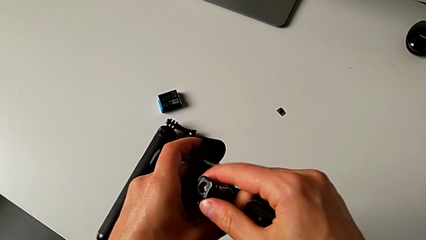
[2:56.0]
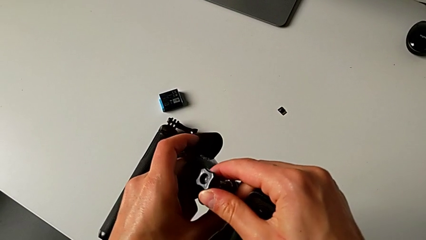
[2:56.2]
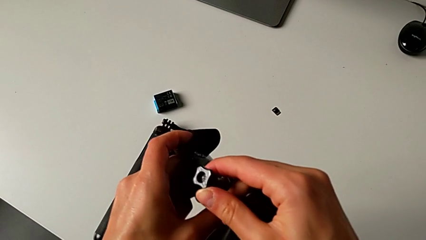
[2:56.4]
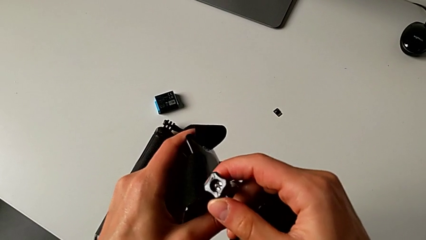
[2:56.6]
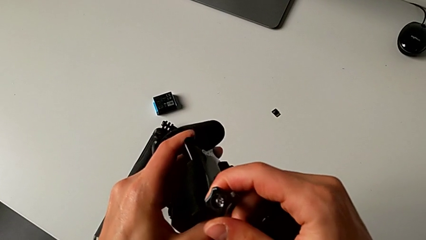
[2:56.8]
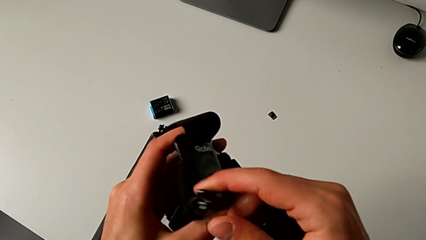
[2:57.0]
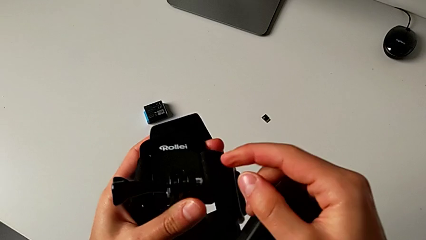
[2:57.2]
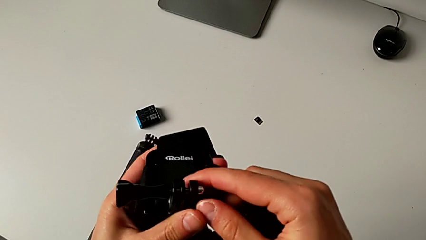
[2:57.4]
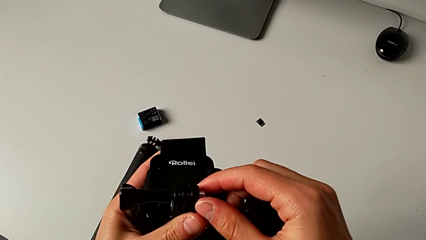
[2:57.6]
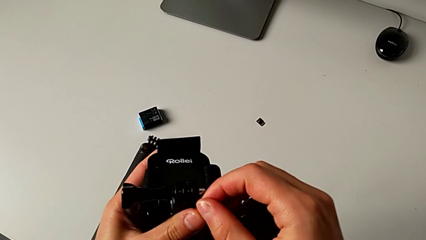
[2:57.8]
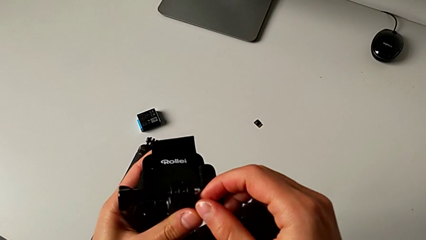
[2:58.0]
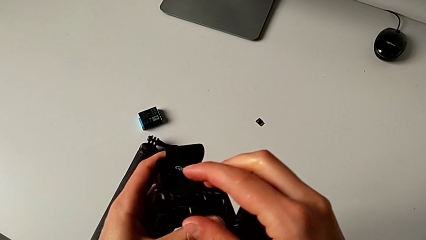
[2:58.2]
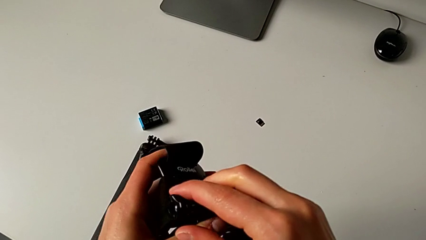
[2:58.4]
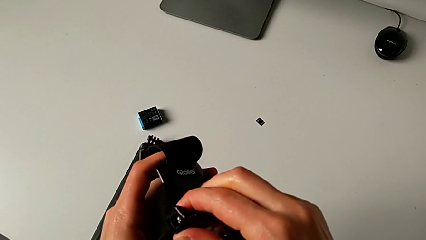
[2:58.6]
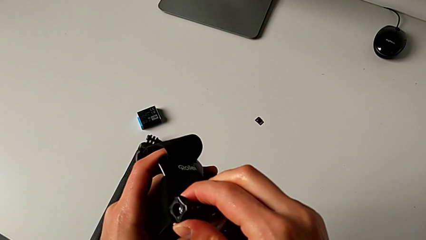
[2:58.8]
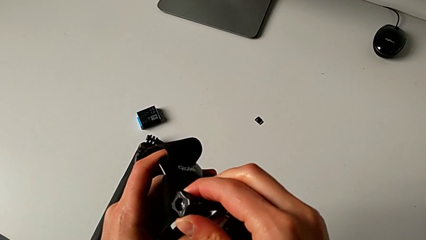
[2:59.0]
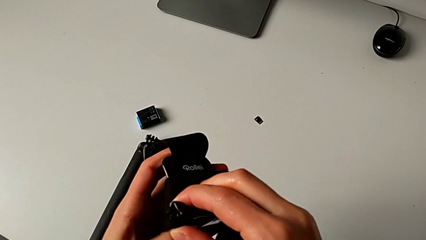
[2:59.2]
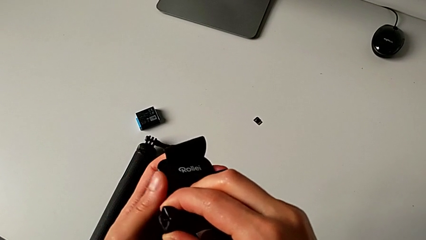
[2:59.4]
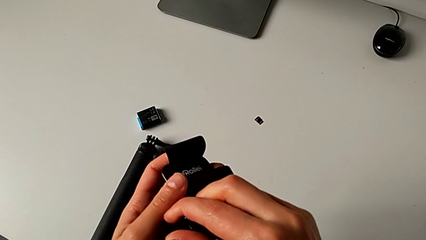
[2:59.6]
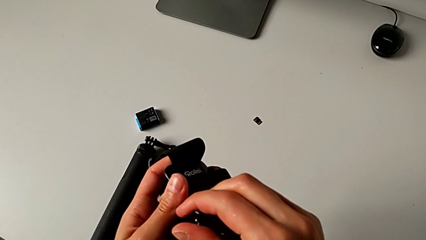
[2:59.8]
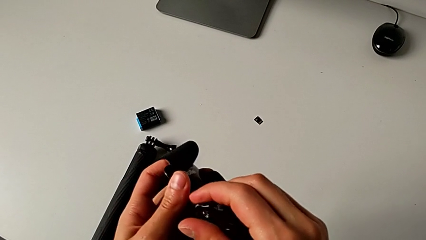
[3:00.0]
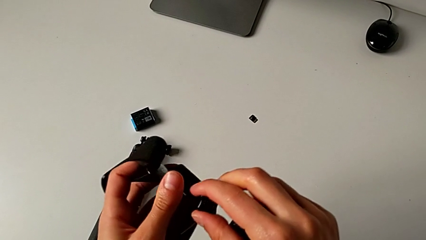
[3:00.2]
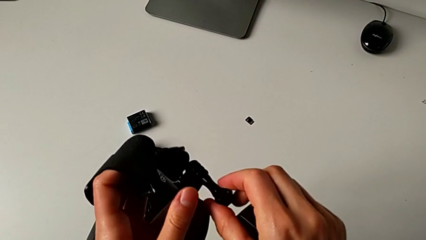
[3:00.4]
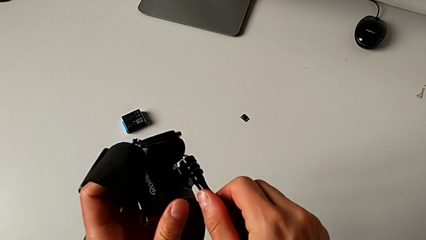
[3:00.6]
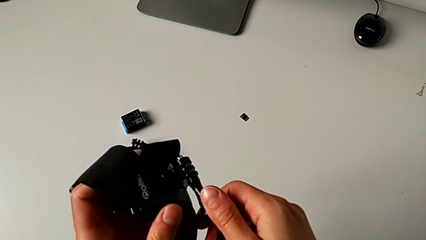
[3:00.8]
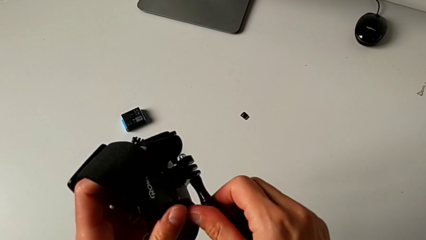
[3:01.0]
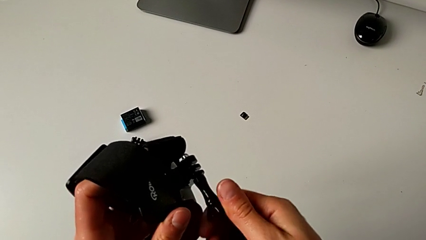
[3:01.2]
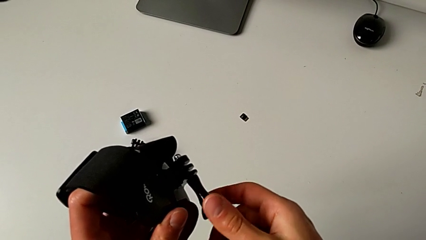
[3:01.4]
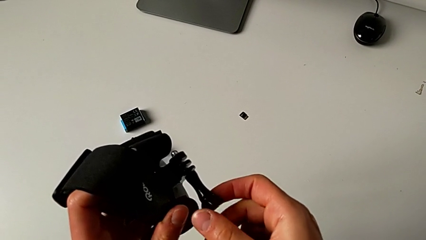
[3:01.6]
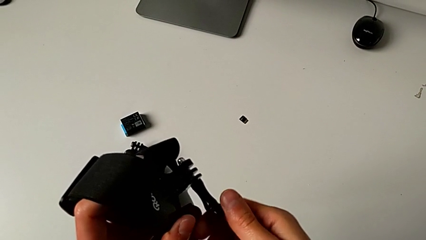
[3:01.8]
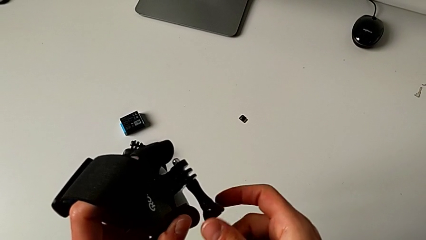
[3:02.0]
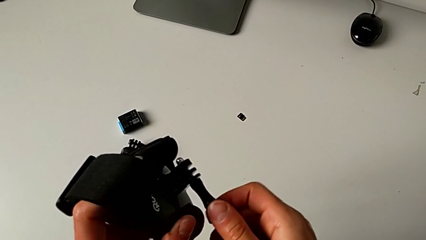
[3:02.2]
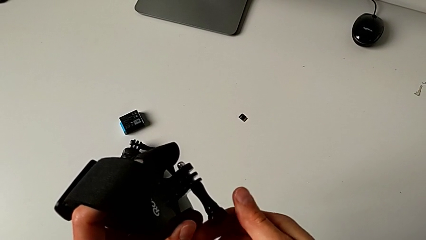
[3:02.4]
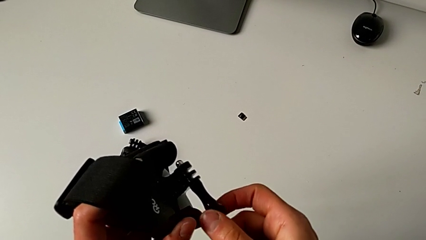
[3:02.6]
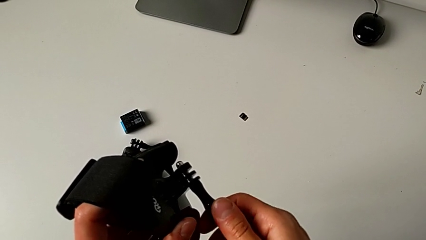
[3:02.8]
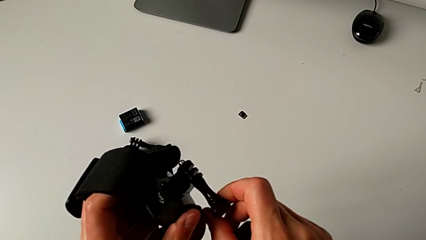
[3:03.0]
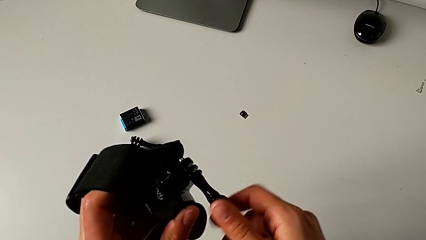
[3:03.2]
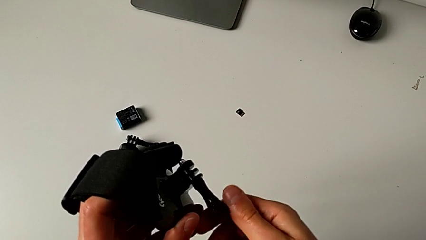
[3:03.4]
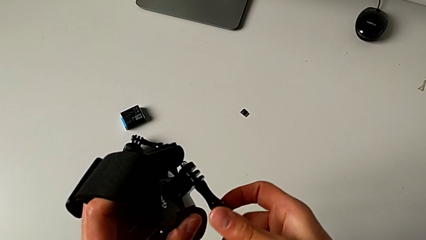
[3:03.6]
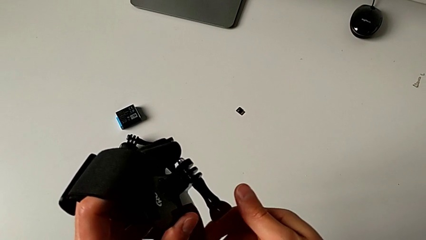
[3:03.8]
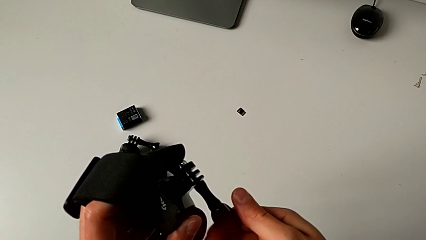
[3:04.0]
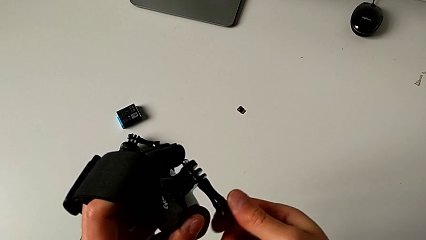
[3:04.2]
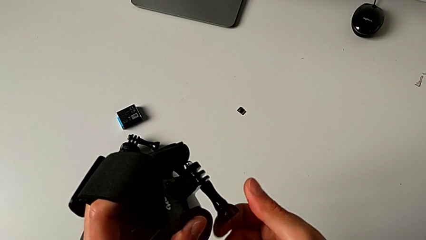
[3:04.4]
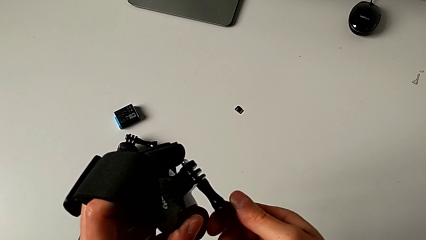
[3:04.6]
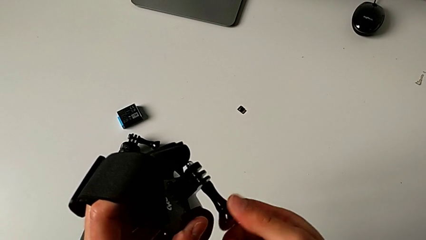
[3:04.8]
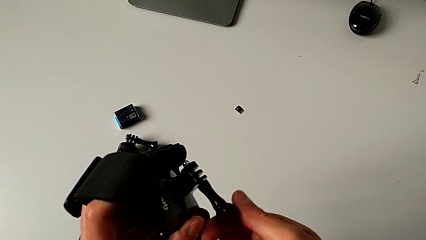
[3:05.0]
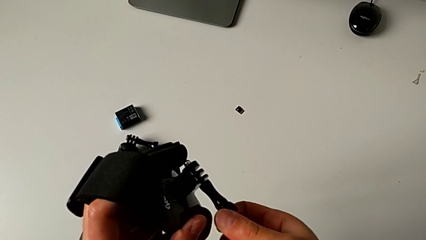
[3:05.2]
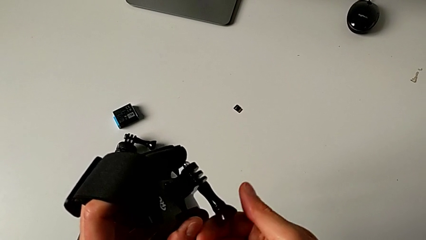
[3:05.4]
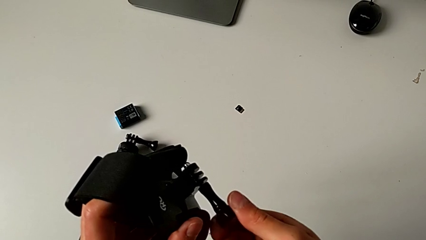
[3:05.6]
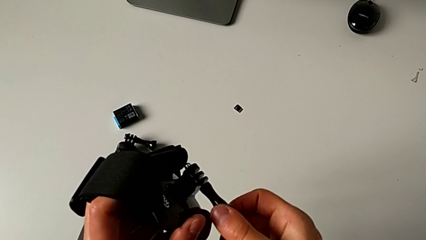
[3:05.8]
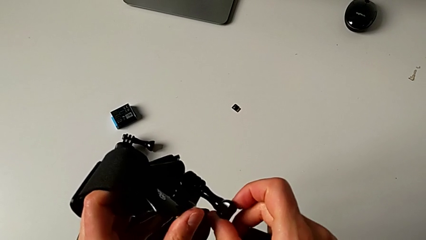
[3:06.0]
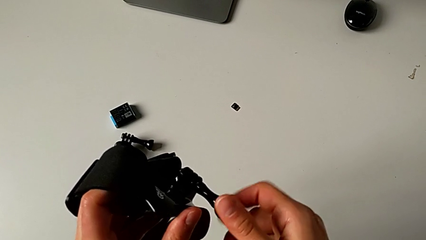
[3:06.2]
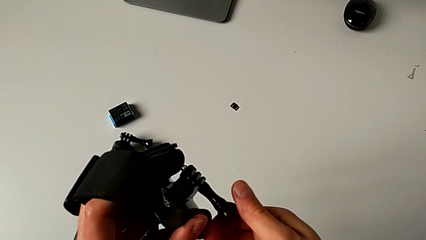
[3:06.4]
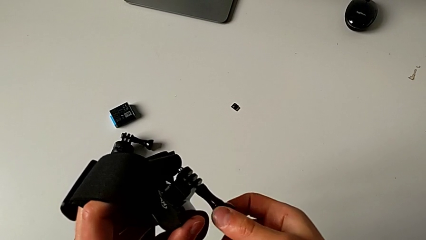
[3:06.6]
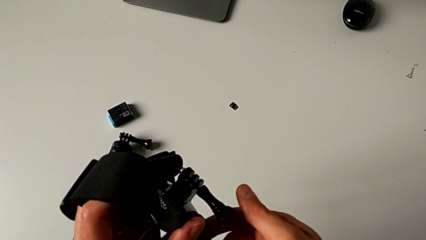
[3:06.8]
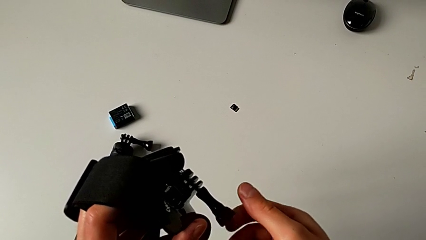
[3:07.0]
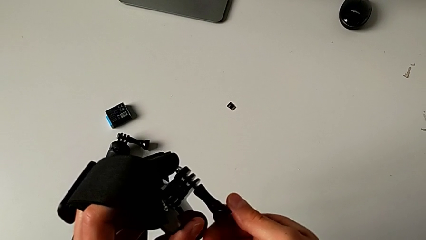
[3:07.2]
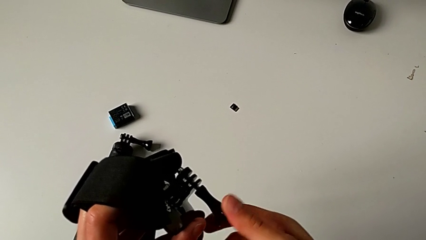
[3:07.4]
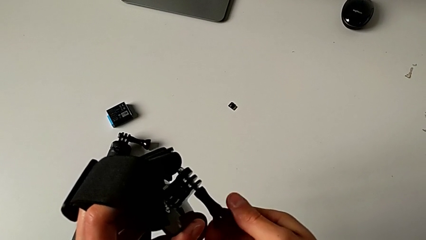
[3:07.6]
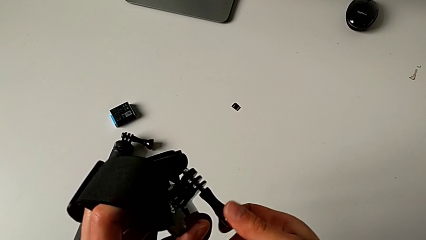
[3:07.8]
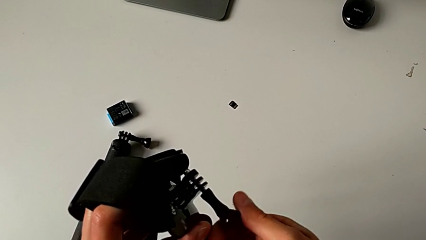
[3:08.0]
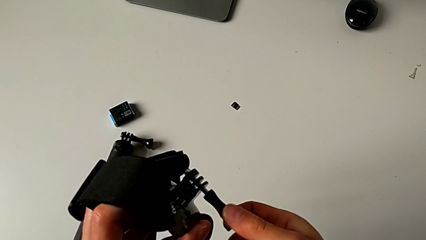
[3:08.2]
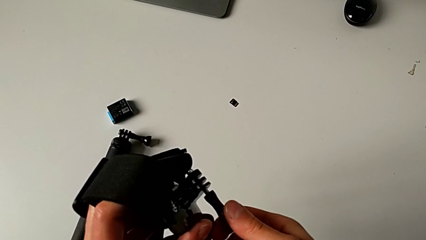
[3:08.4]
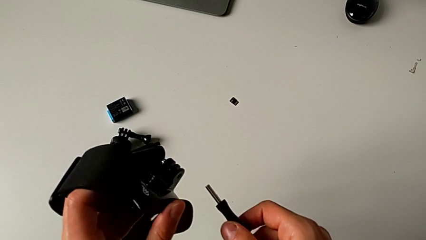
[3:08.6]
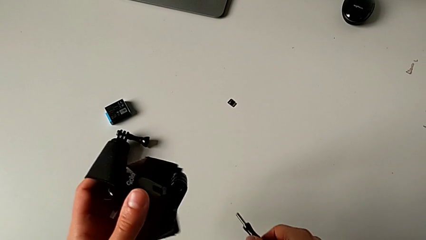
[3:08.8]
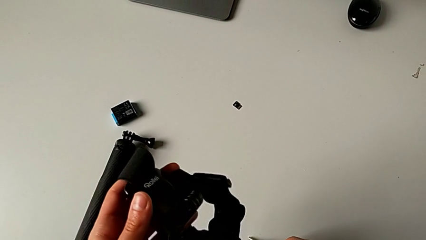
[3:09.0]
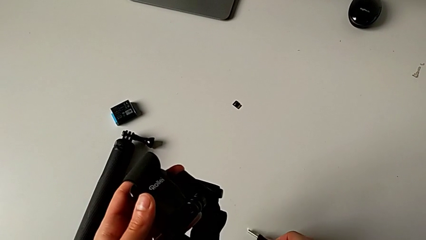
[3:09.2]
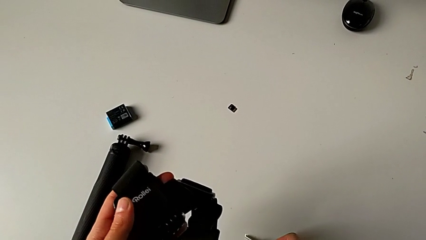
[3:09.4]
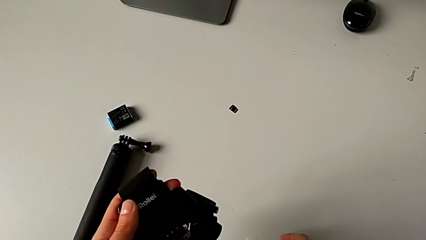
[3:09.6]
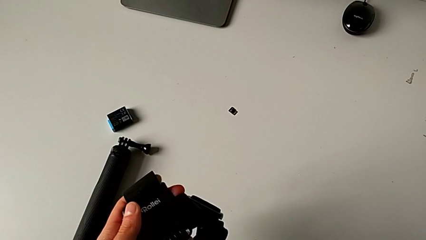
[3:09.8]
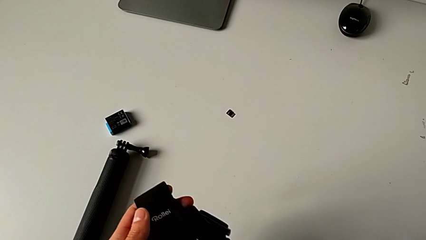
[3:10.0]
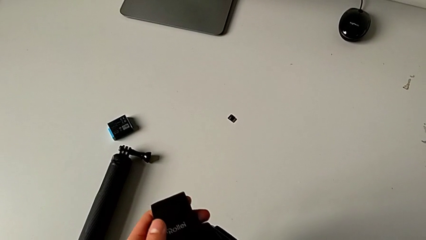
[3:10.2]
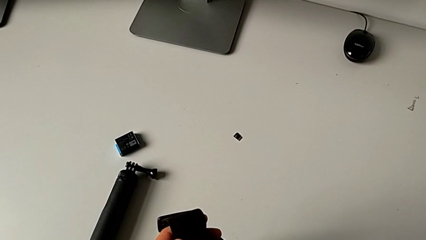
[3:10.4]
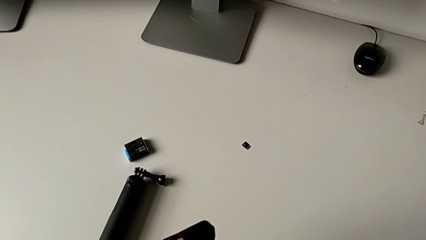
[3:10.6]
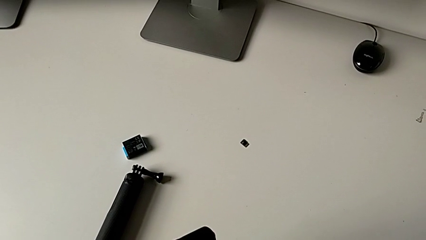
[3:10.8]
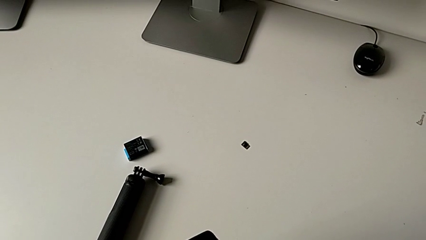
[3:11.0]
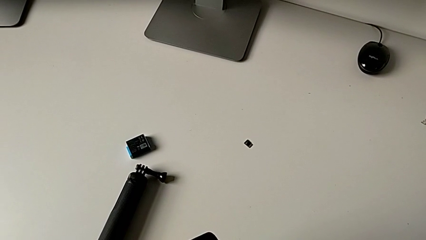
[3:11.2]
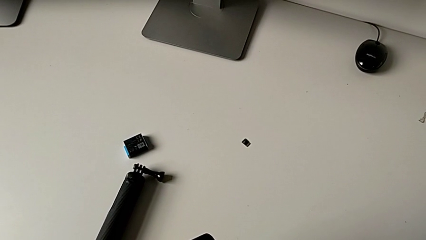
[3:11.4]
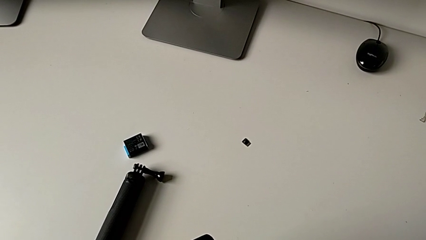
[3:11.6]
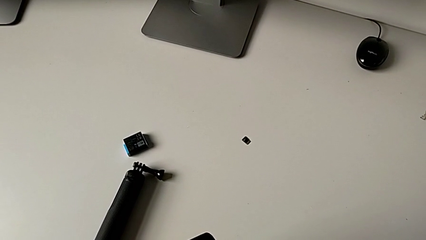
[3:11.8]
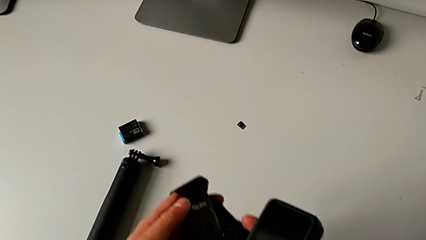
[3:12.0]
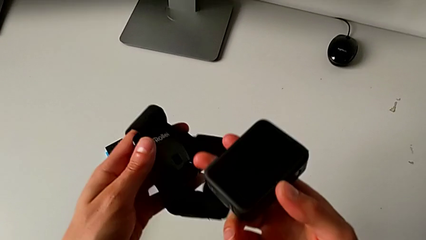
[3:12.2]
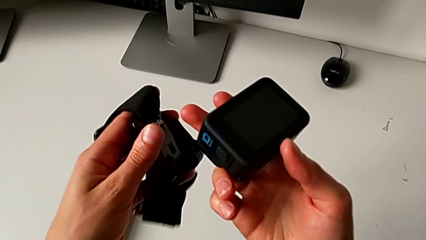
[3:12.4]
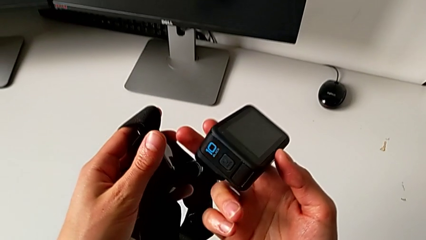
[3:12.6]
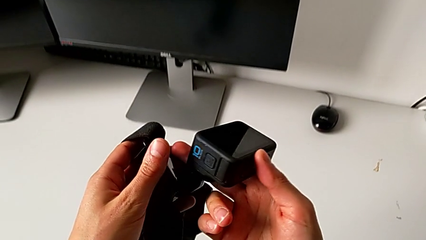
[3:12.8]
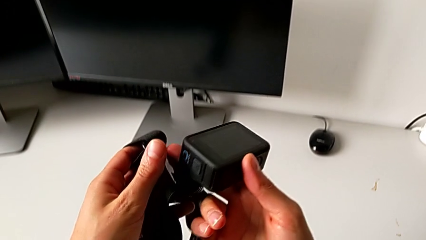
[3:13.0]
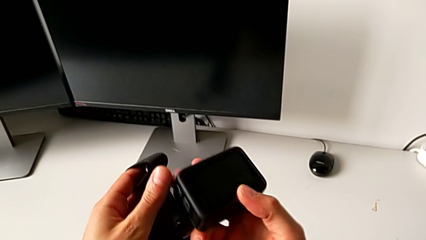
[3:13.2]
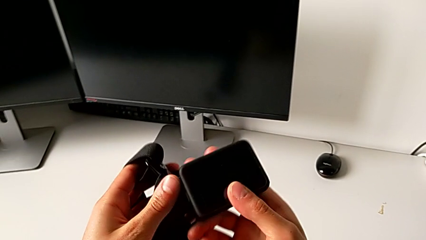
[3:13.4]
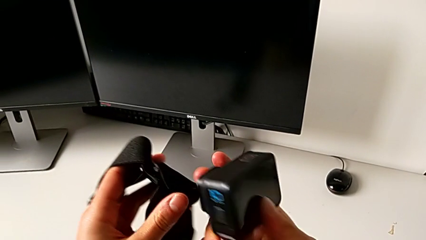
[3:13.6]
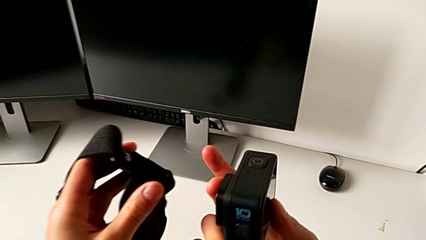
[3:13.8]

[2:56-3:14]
The camera wearer is mounting the GoPro onto the strap. They inspect the strap, unscrew the mounting peg, place it and grab the GoPro.
